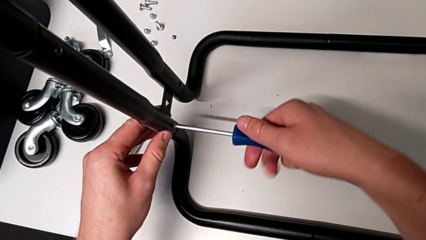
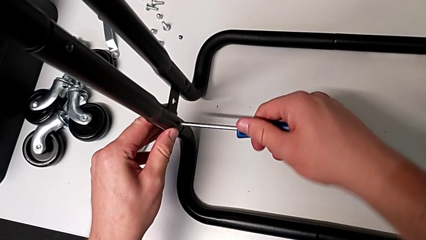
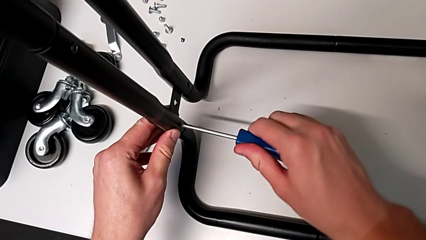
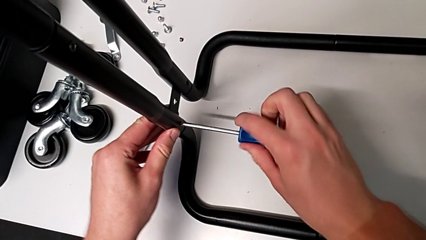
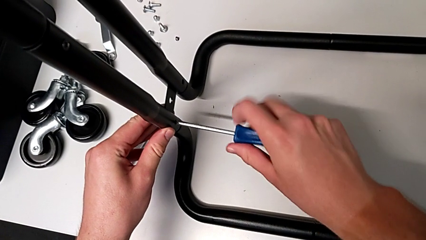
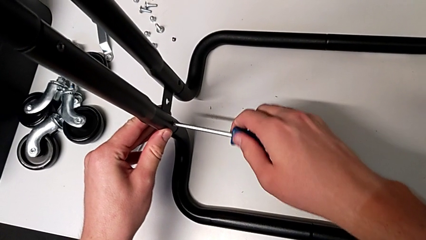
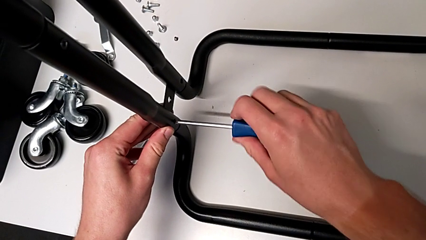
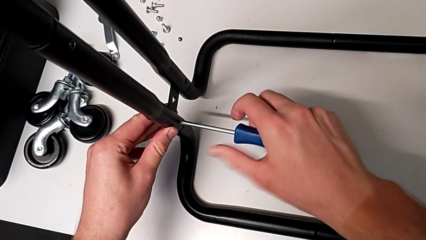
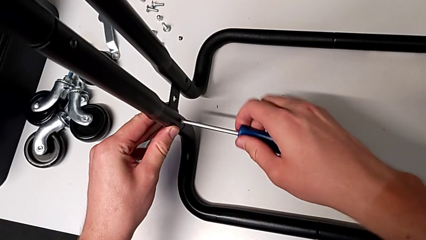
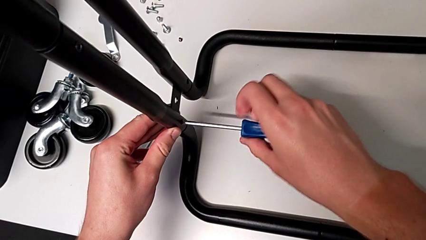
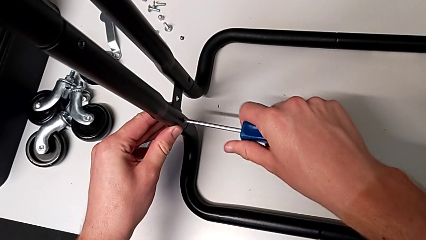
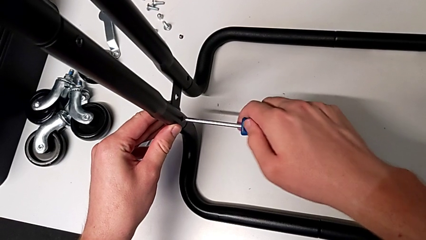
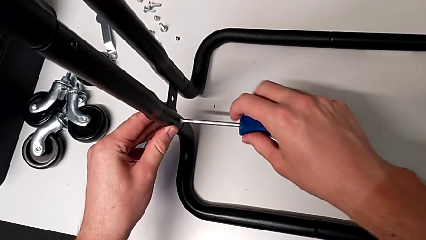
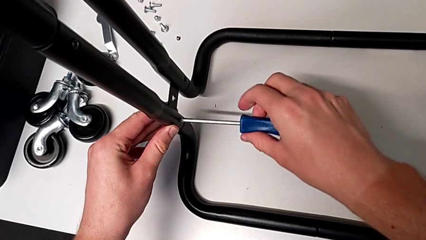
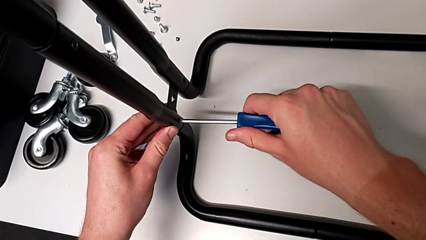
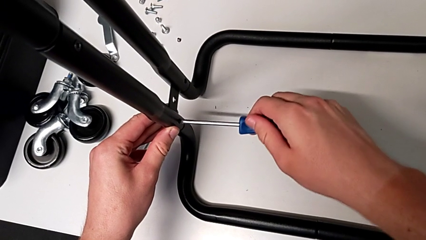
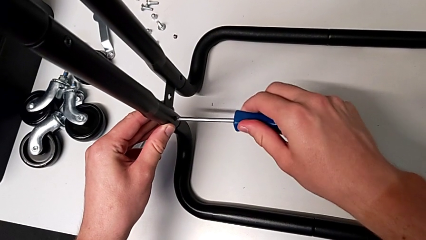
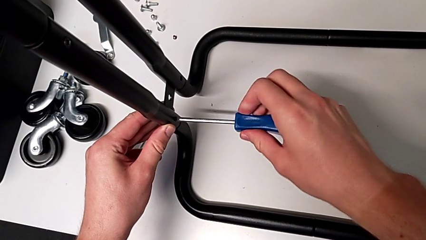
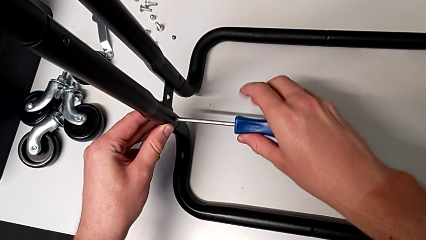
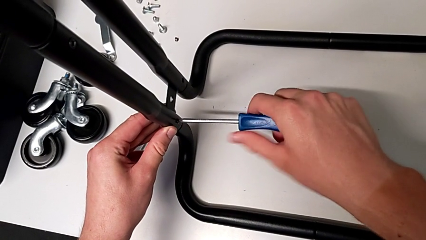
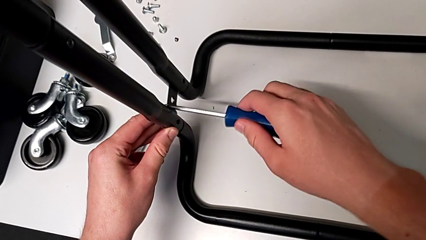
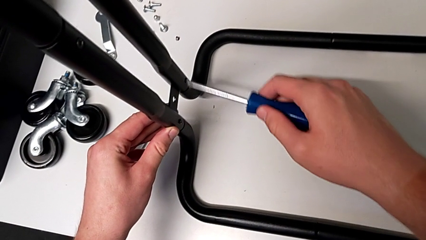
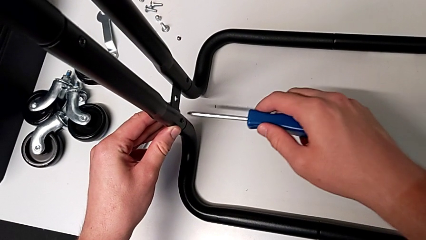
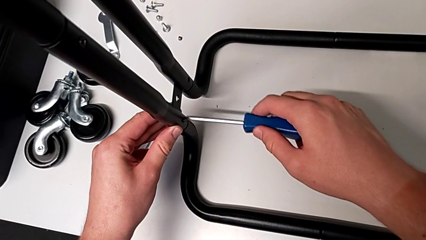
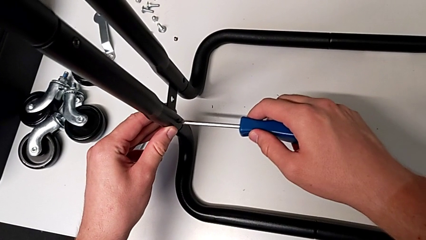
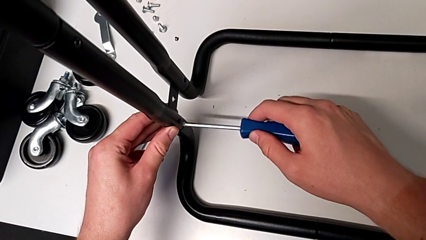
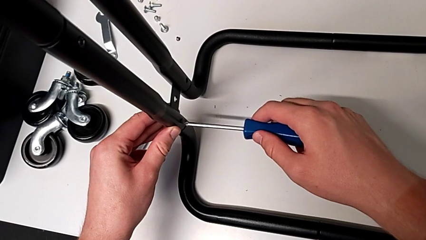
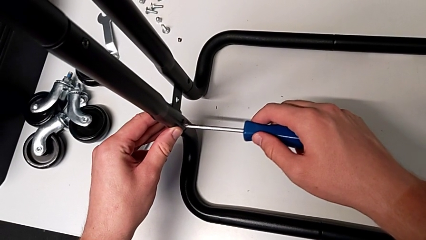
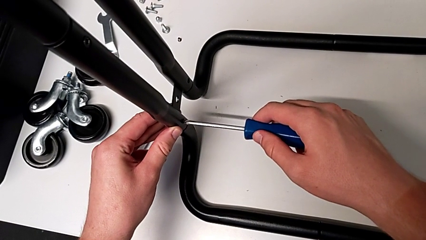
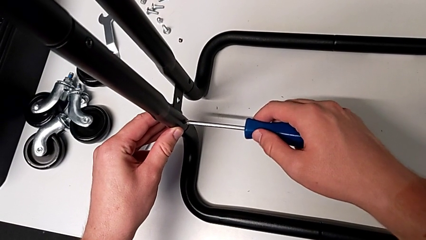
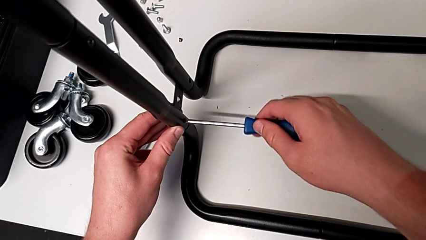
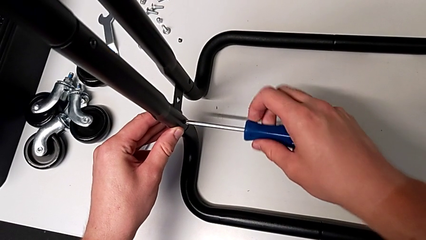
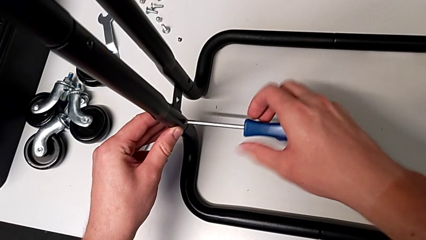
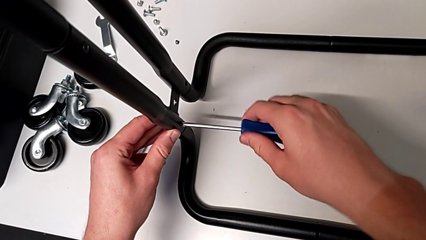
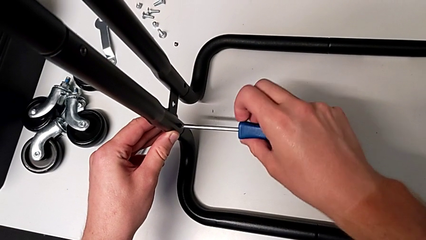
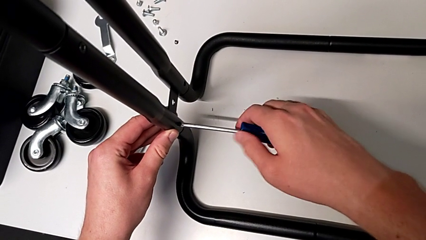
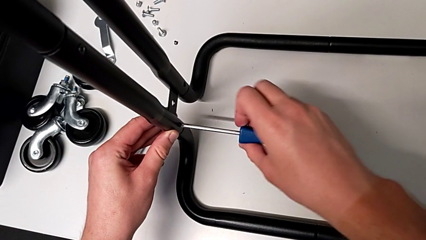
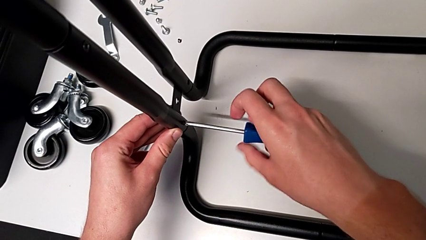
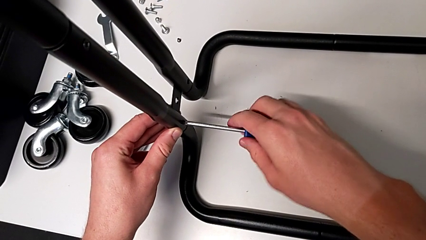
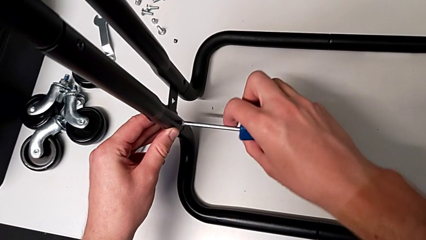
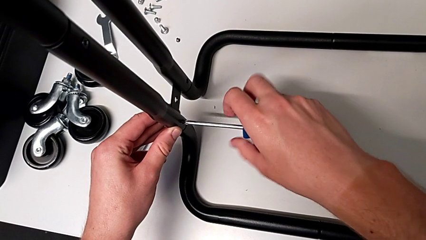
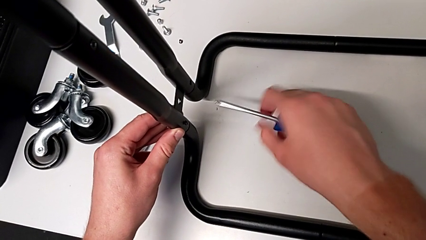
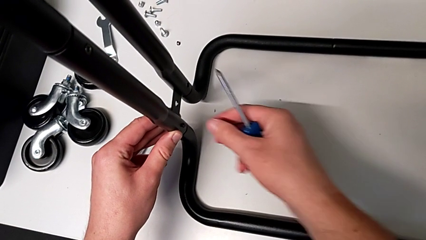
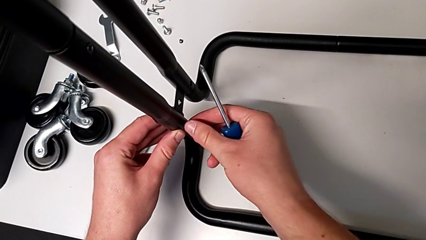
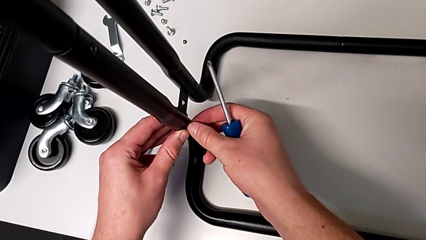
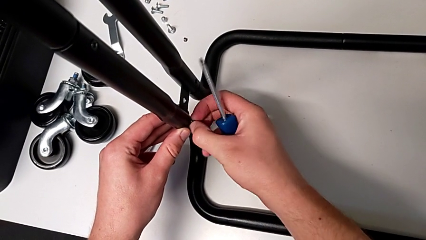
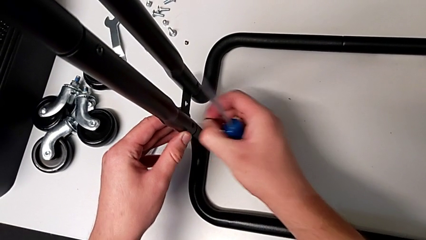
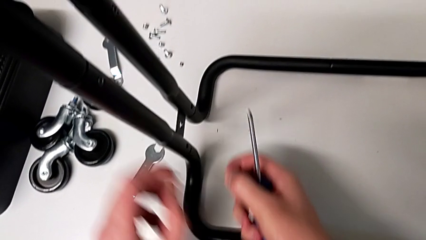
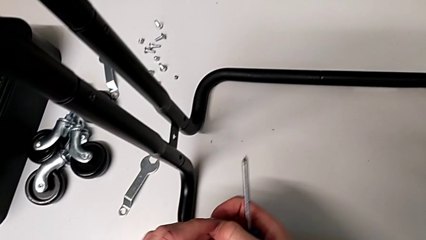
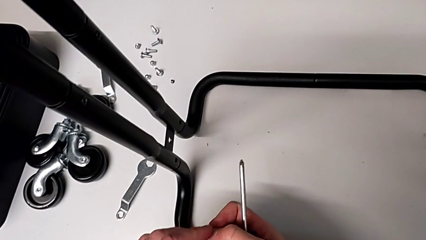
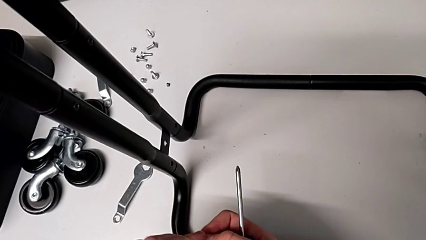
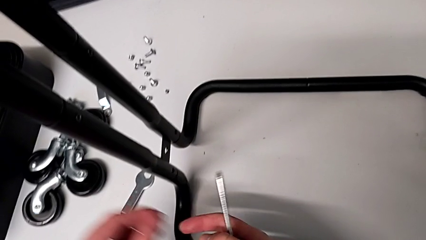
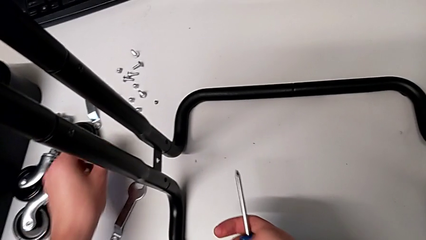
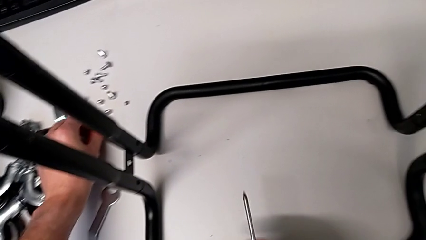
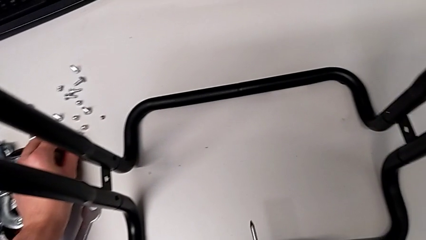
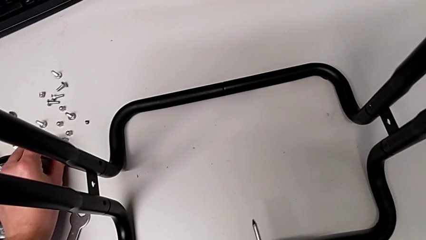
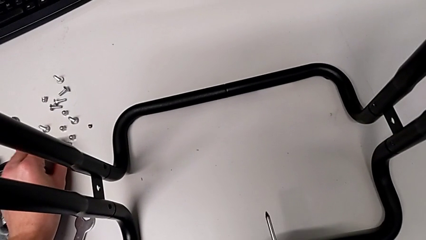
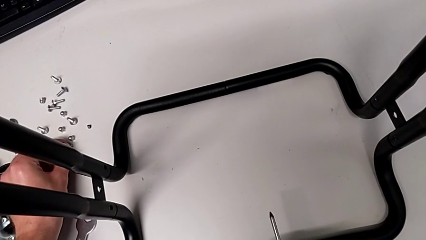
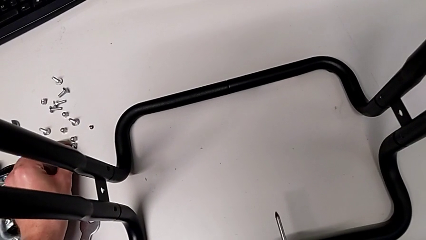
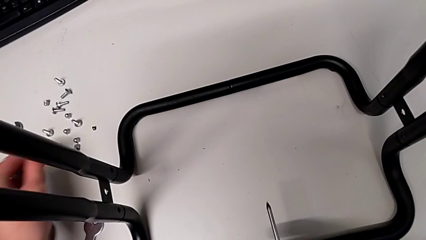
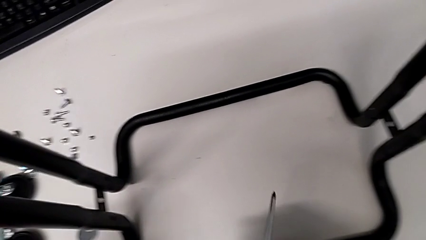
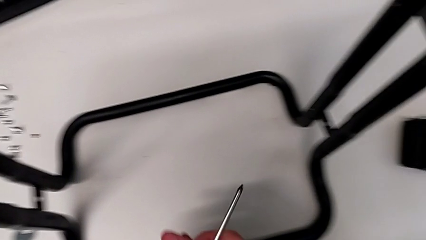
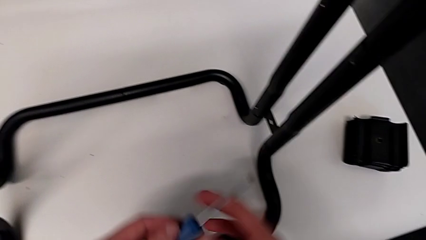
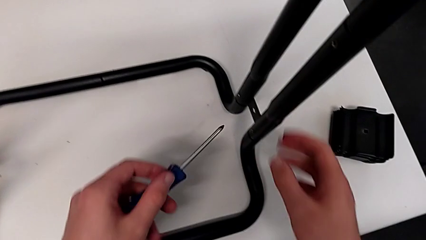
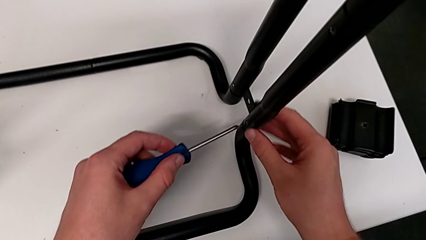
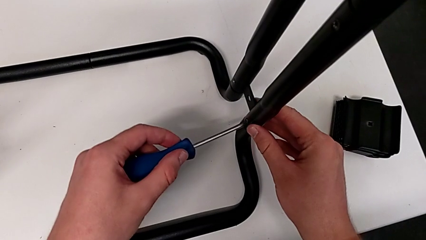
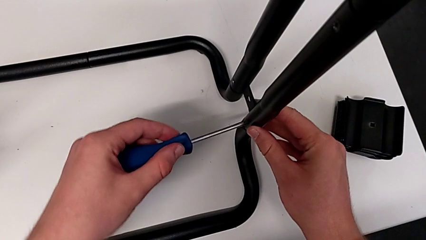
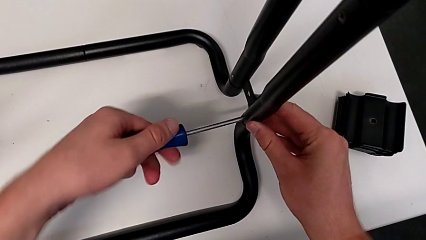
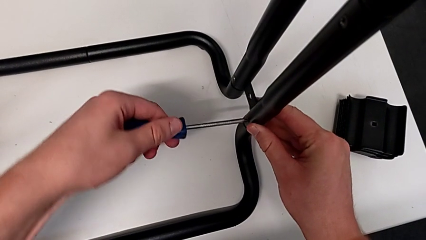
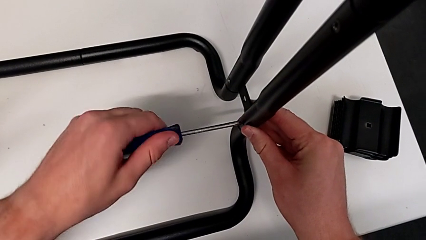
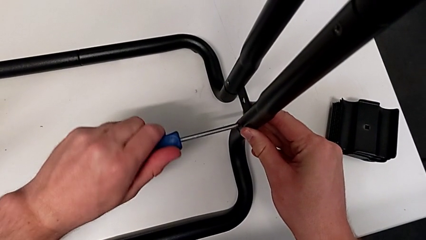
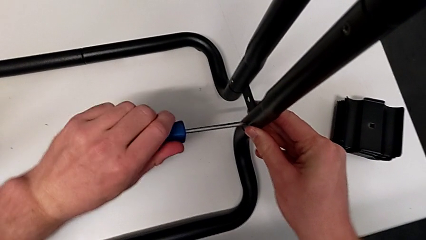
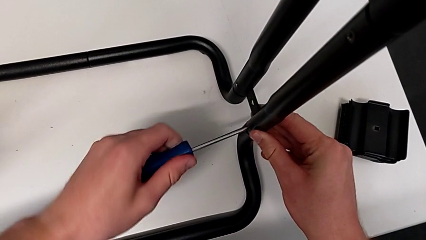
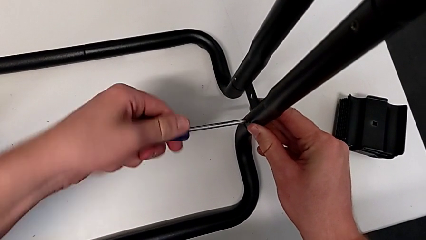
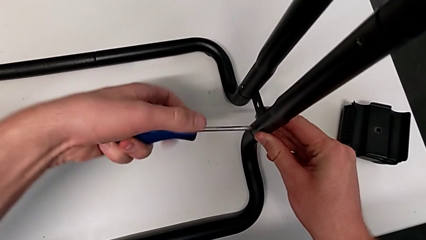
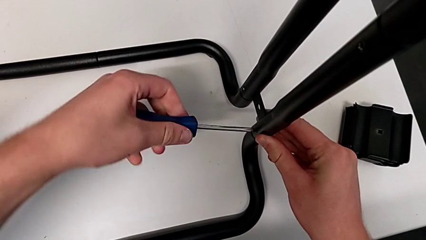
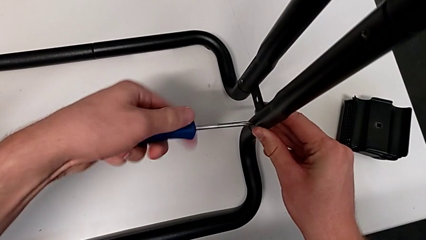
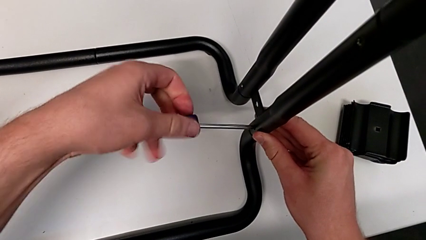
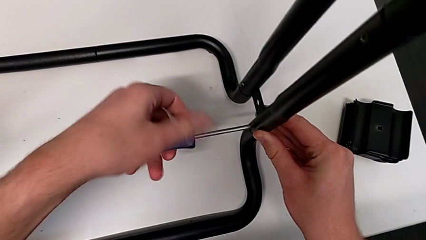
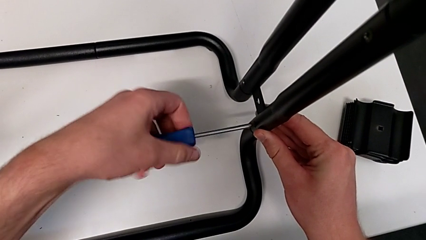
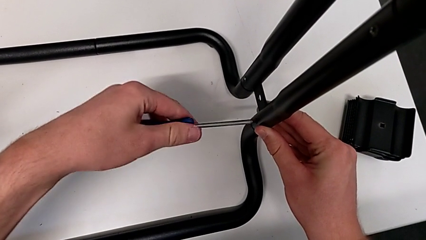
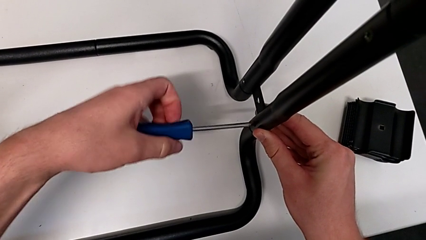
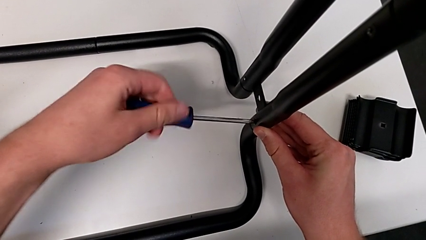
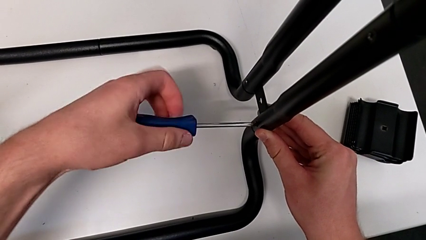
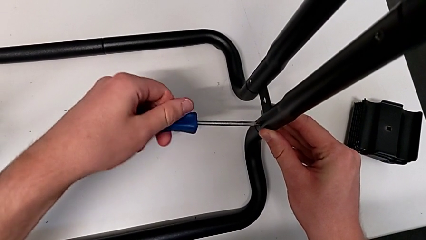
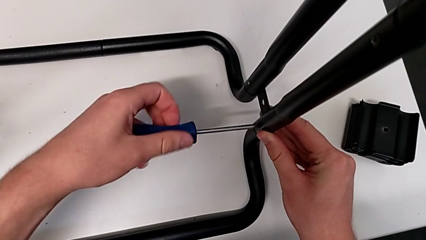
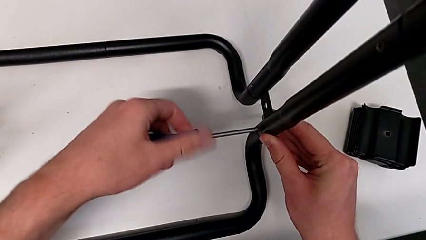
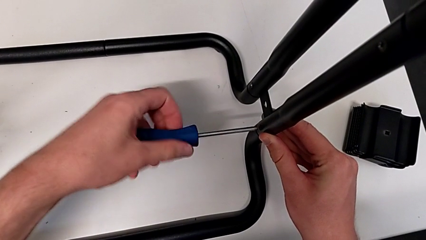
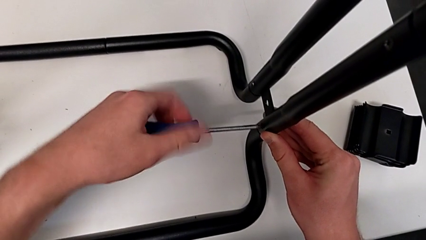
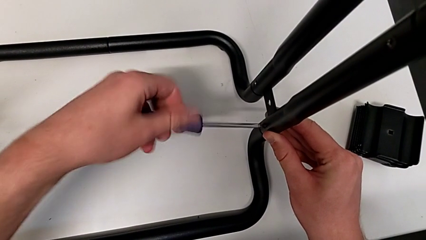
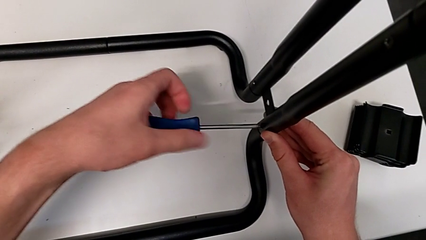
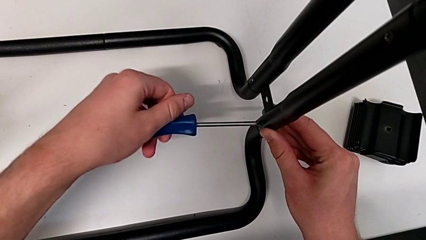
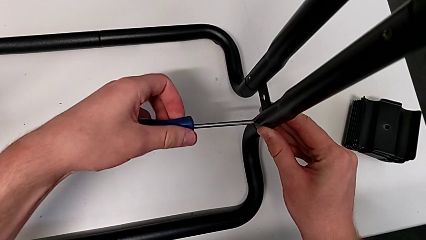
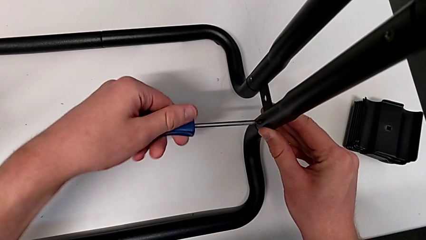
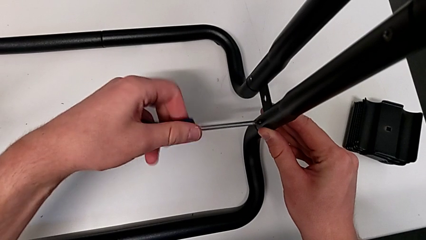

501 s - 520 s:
The camera wearer is disassembling the base frame. They unscrew the eighth screw, failing to maintain the grip of the screwdriver on the screw. They approach the eighth screw, insert it, unscrew it, approach it, grab it, disassemble it, grab it and place it. They grab the screwdriver, insert it and unscrew the ninth screw.
